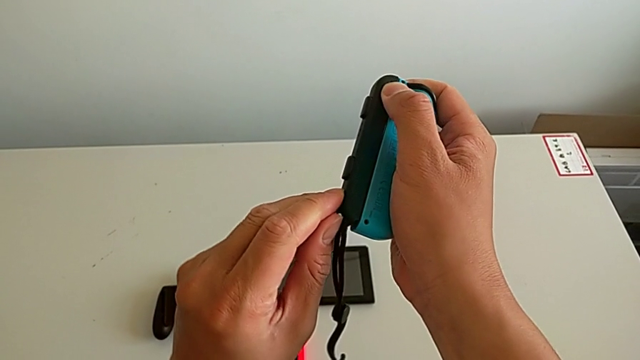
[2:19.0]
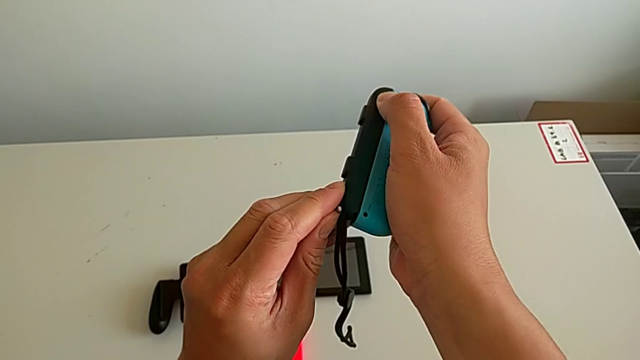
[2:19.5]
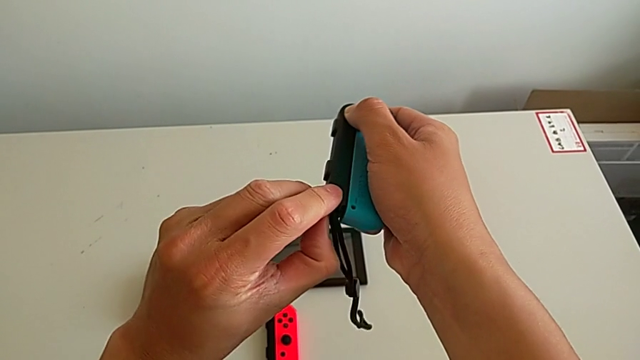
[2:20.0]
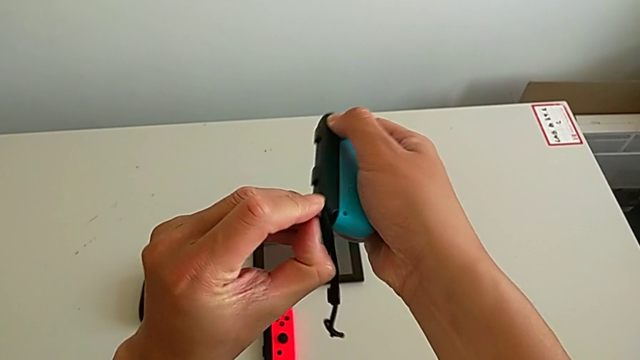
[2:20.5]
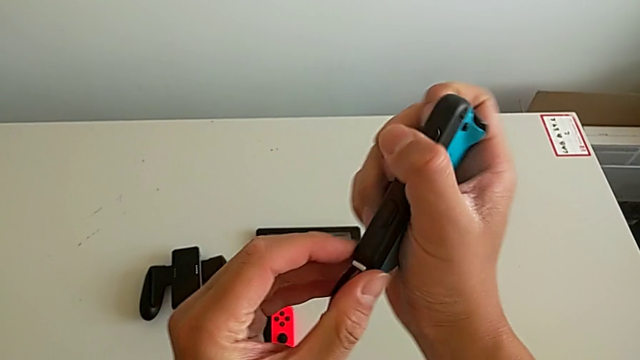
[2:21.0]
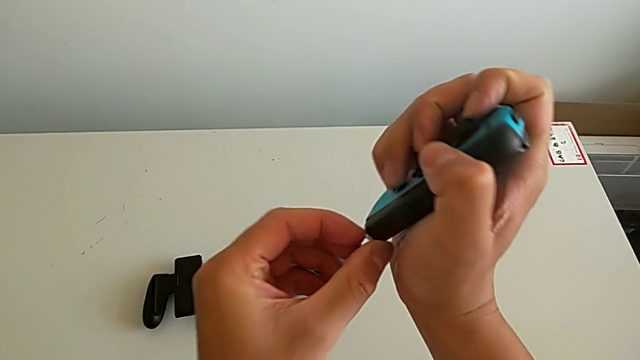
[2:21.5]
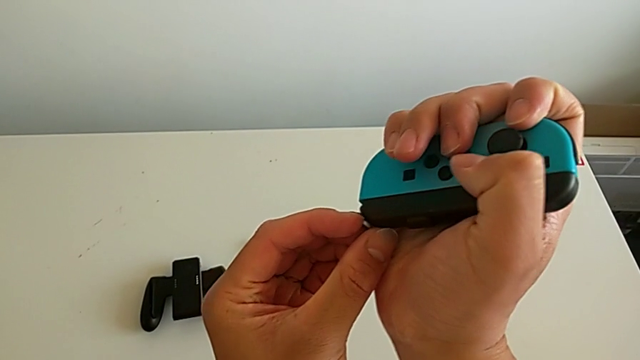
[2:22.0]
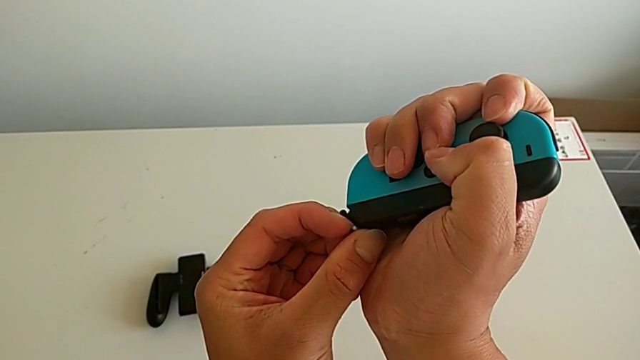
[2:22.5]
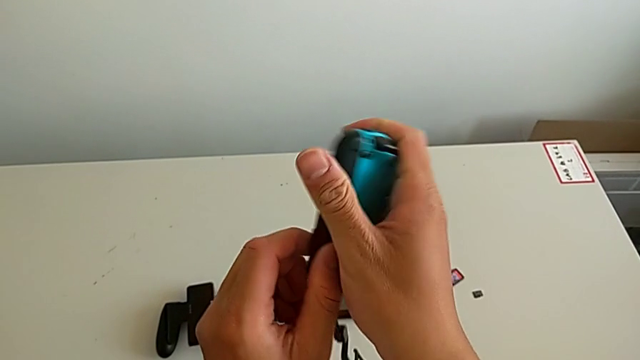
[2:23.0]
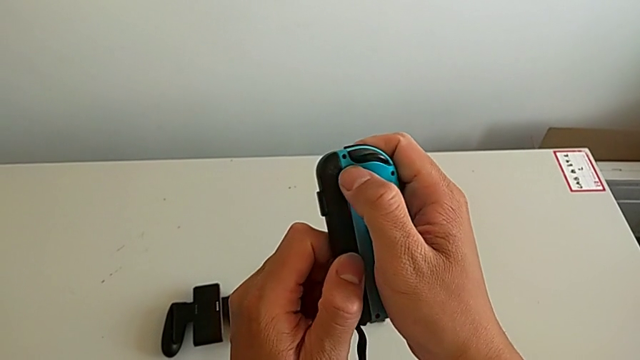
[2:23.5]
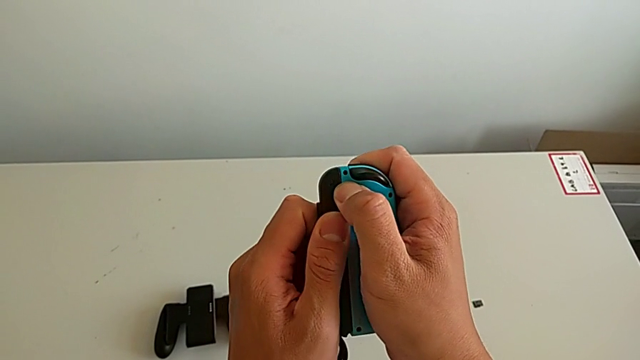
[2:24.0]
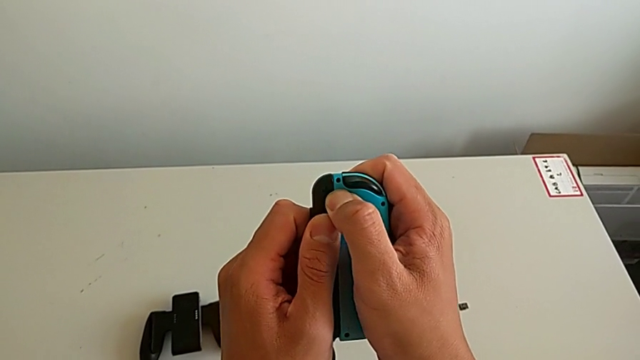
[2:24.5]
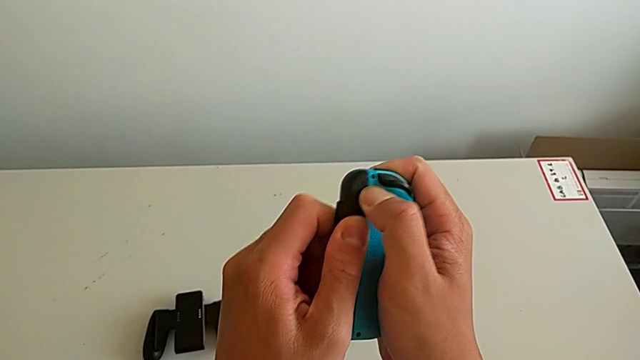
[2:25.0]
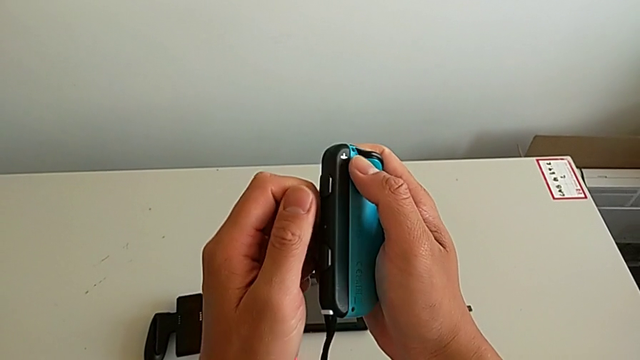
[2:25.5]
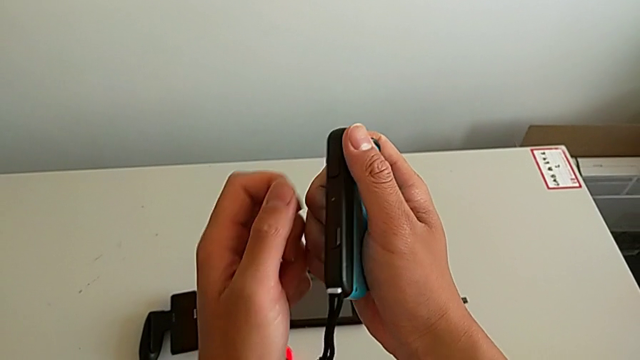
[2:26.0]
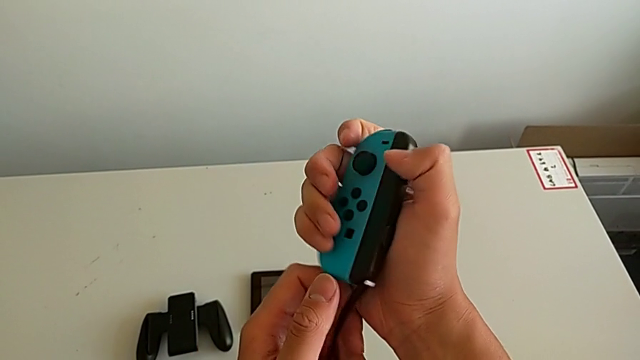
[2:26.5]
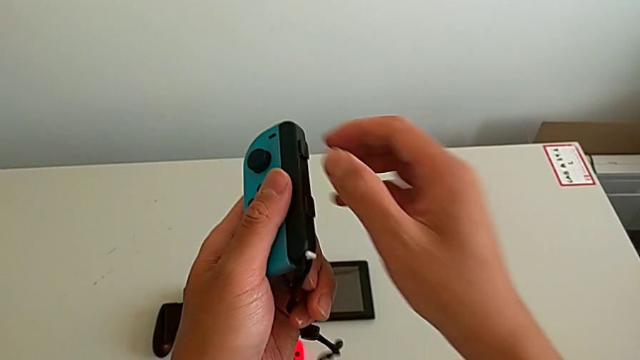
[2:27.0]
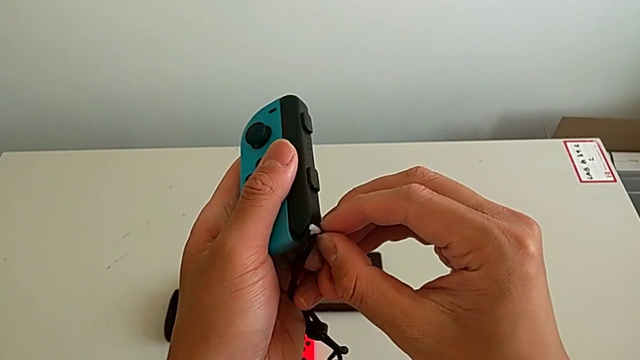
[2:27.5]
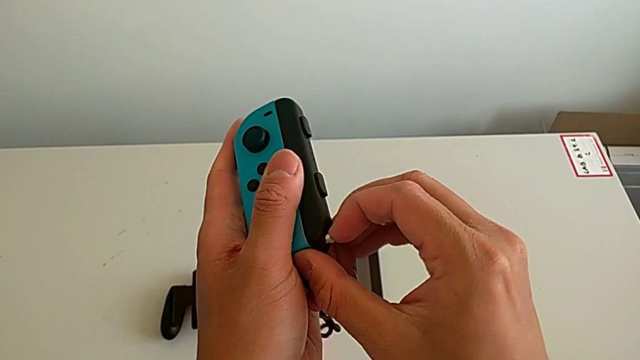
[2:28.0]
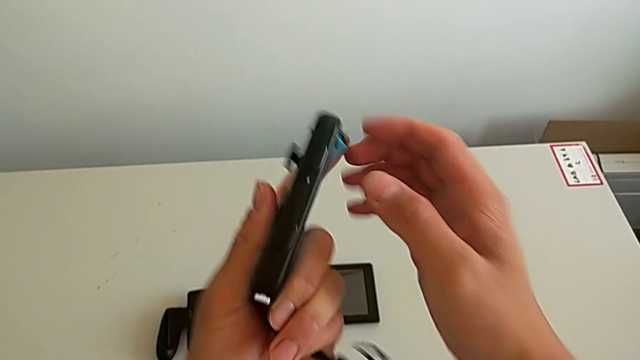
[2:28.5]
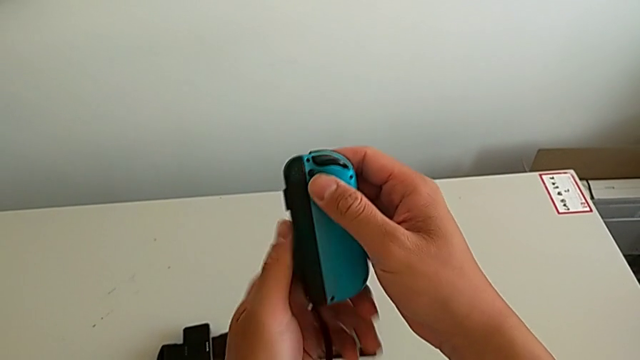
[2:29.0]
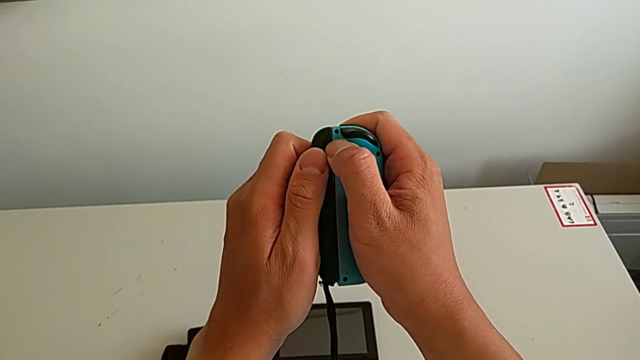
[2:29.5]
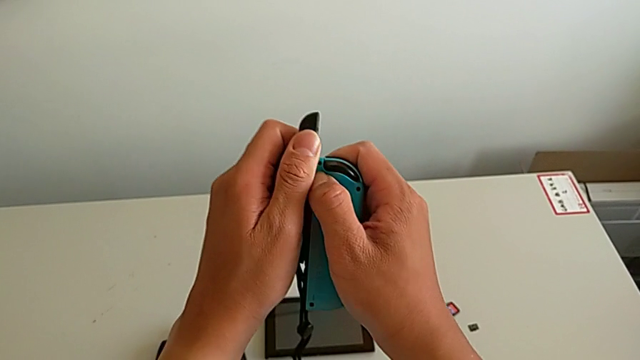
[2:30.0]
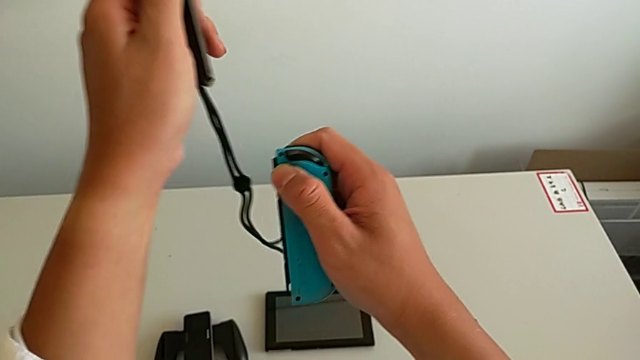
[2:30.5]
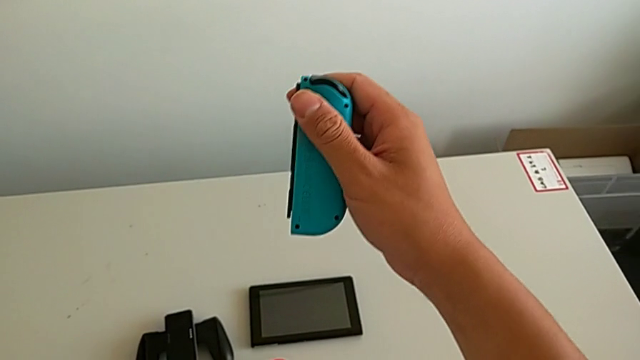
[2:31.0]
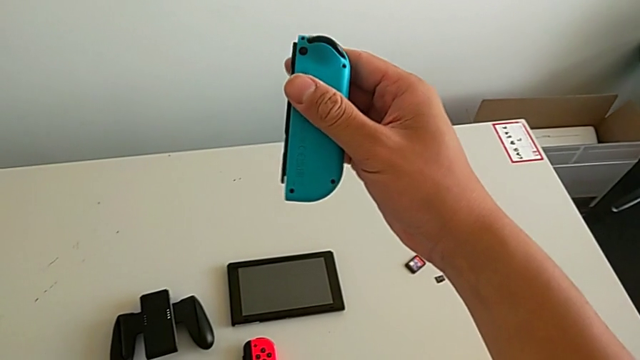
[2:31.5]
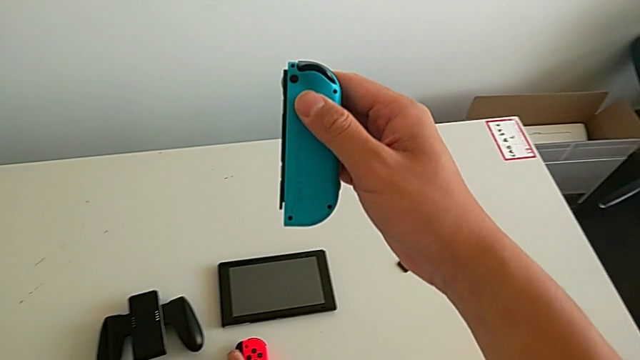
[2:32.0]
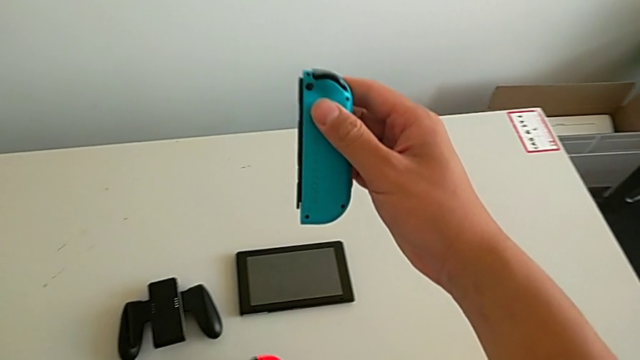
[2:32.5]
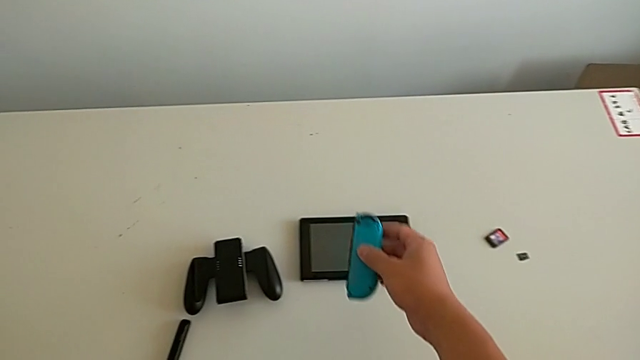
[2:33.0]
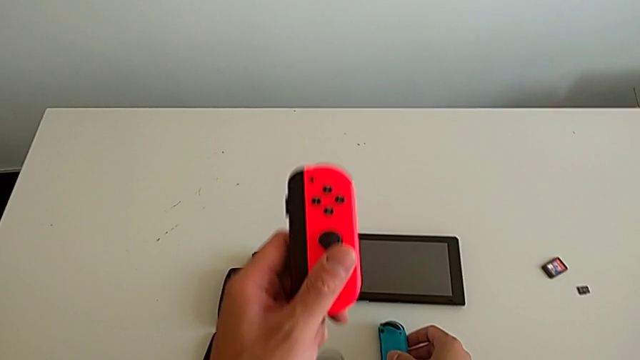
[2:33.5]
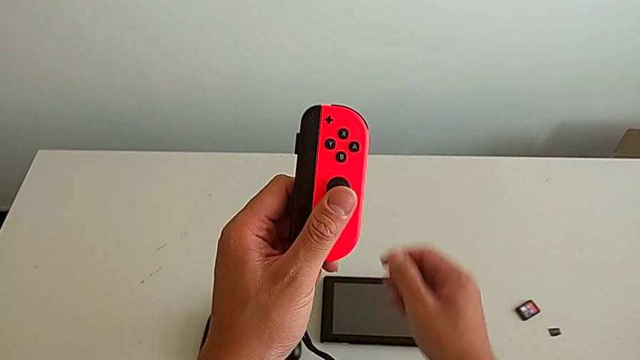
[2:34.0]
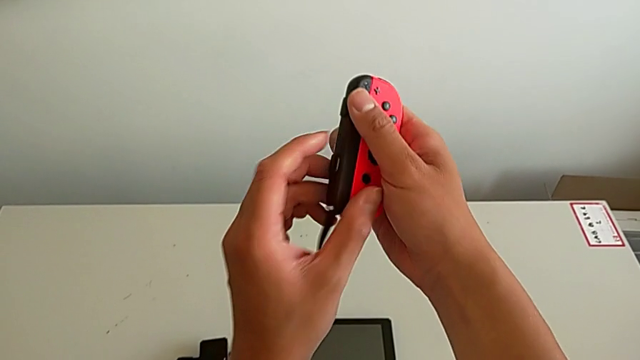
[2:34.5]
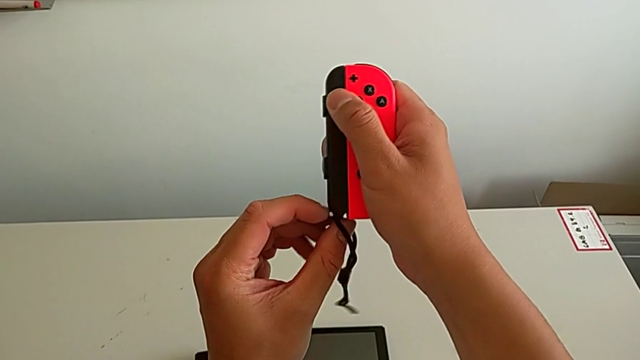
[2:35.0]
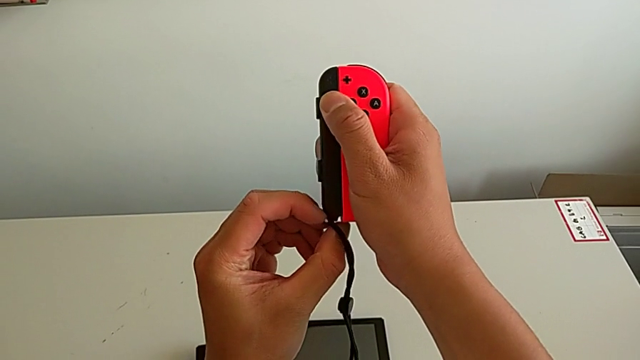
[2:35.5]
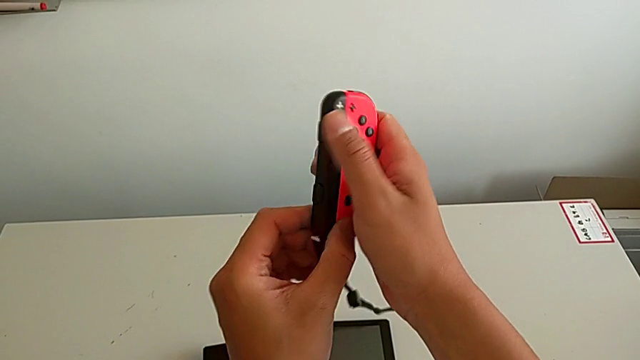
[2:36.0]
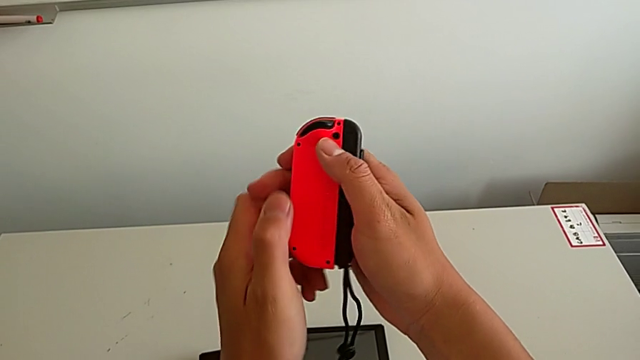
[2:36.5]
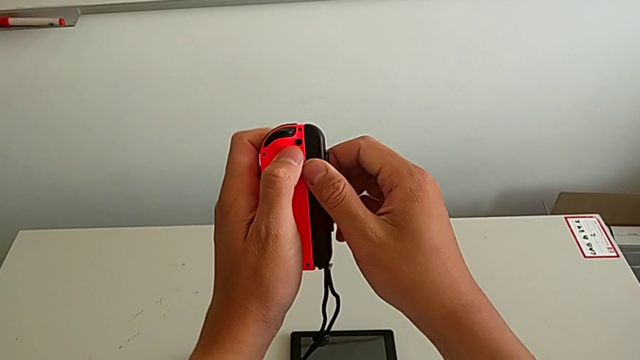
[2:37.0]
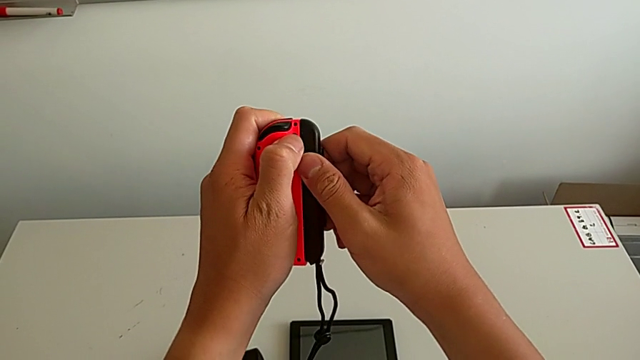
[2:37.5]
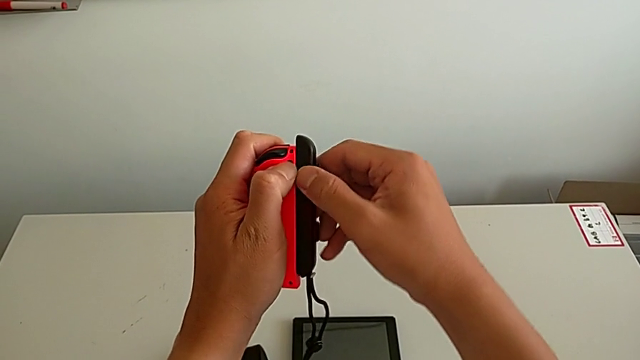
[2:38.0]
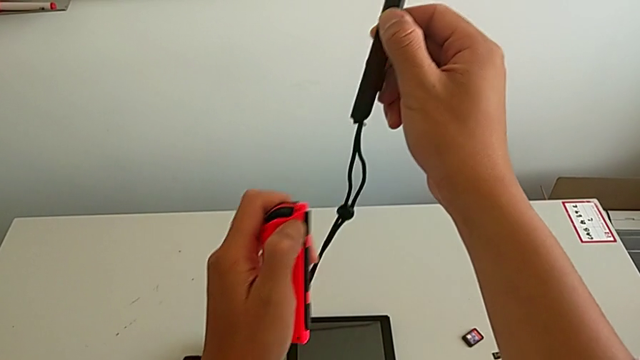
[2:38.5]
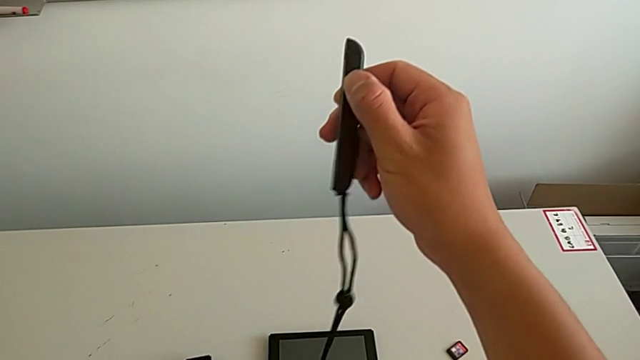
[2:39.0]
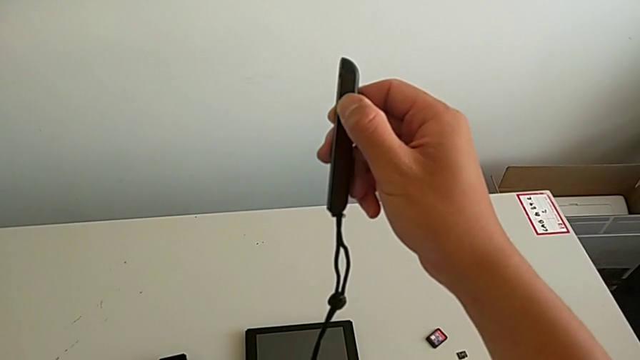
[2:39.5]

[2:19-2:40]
The camera wearer is removing the Joy-Con straps from the Joy-Cons. They pull the white Joy-Con strap lock, pull the blue Joy-Con controller twice, unlock the white Joy-Con strap lock, slide the blue Joy-Con controller, place the Joy-Con strap, place the blue Joy-Con controller, grab the red Joy-Con controller, unlock the white Joy-Con strap lock, flip the Joy-Con controller and slide the red Joy-Con controller.
